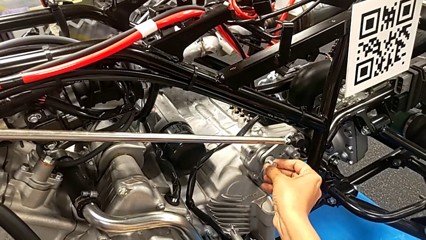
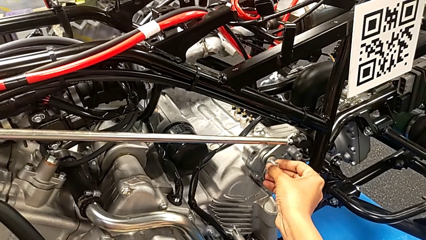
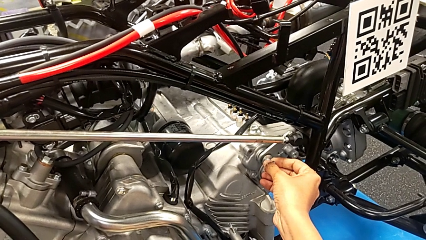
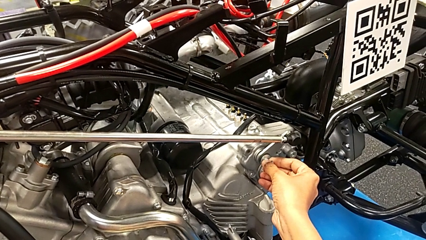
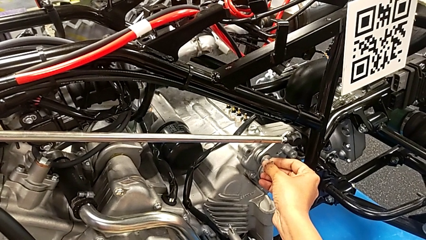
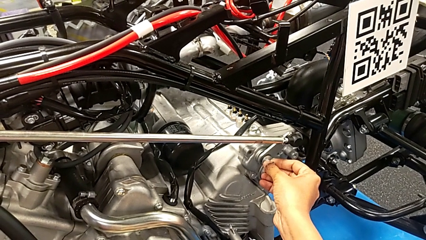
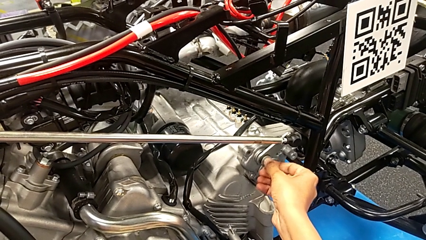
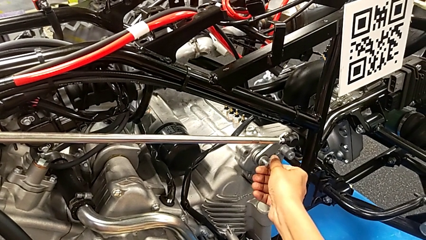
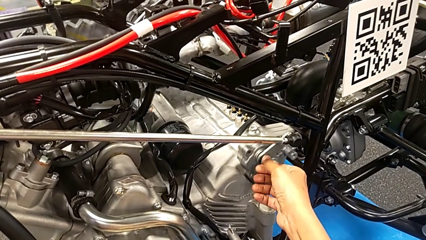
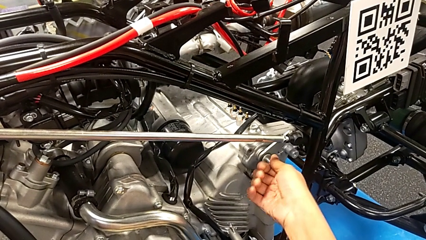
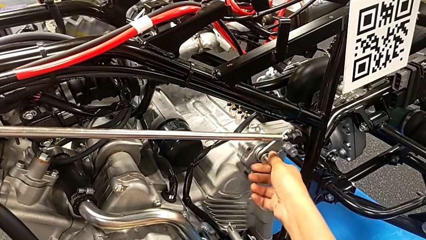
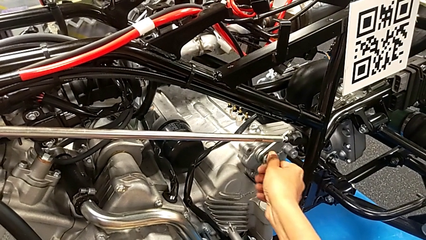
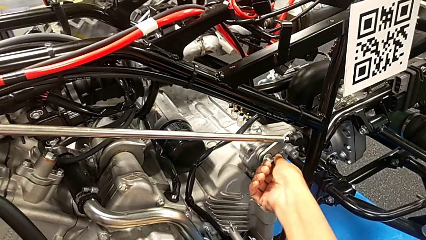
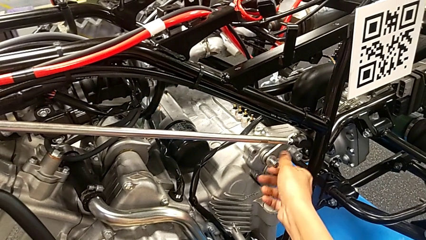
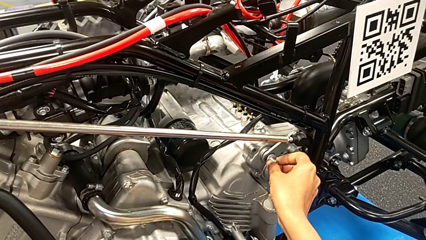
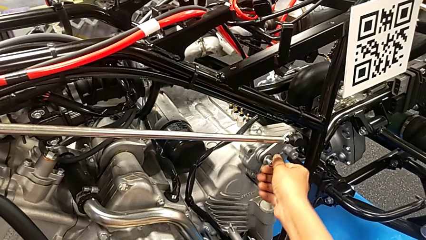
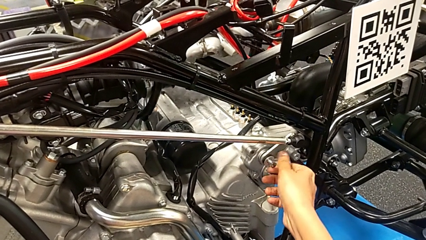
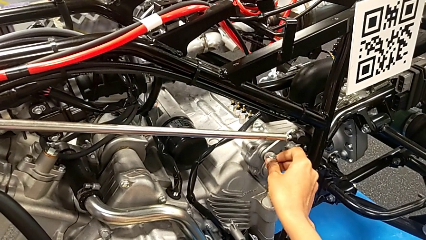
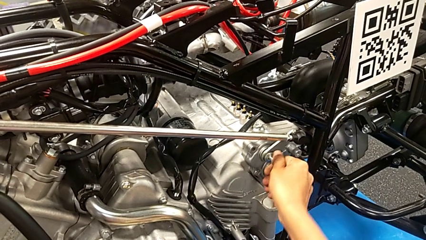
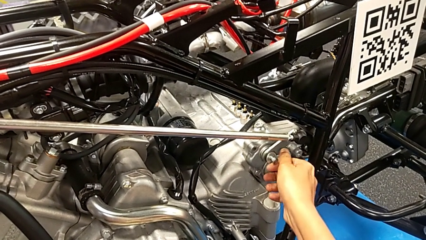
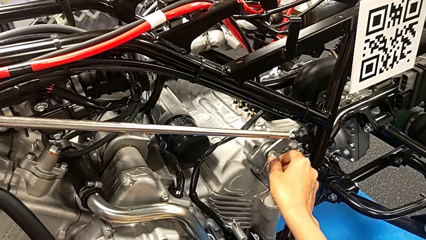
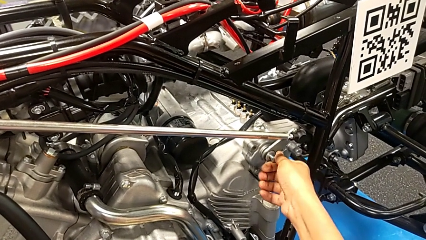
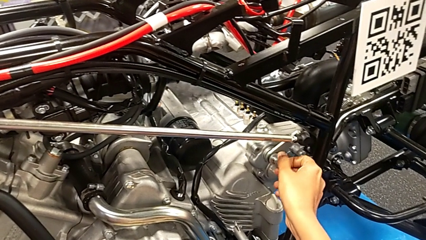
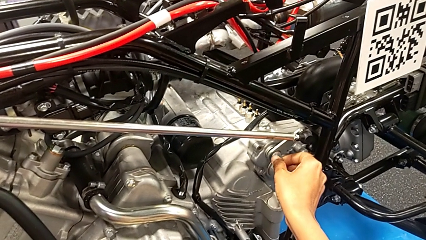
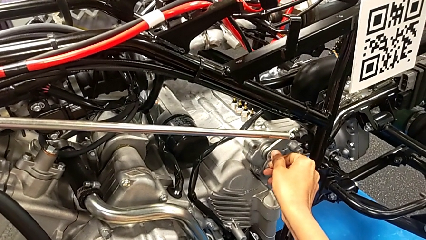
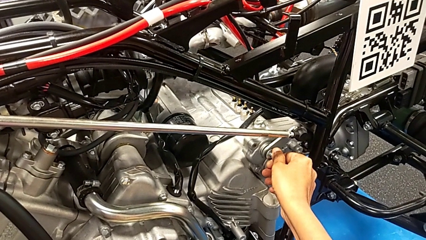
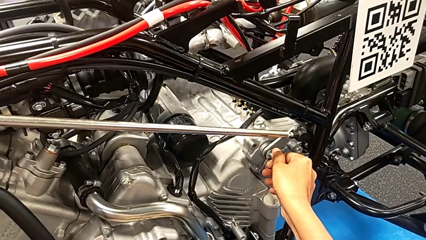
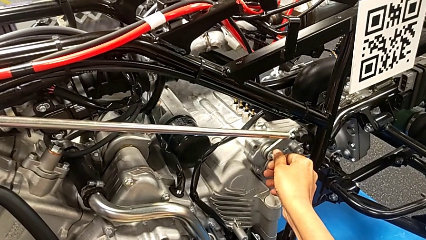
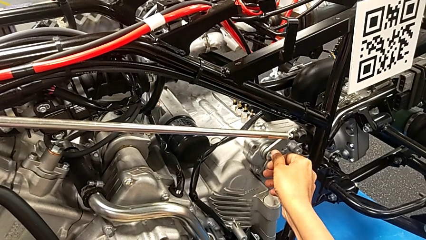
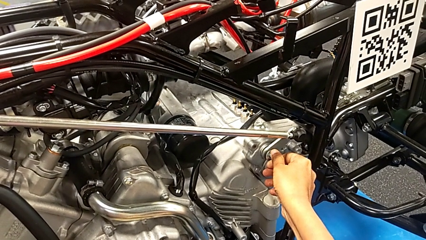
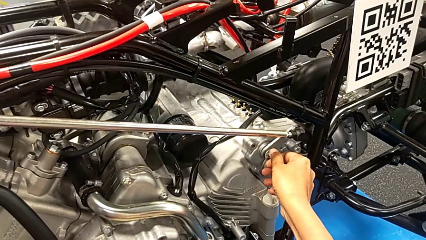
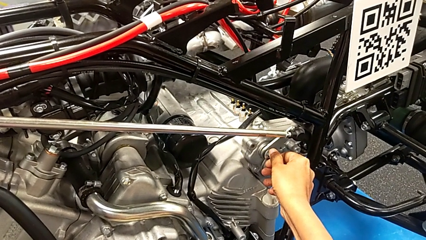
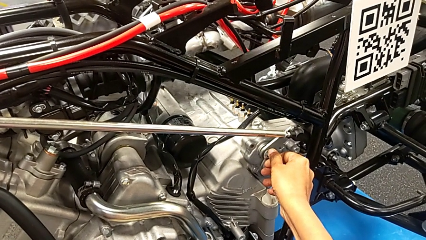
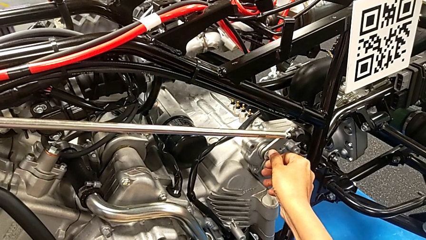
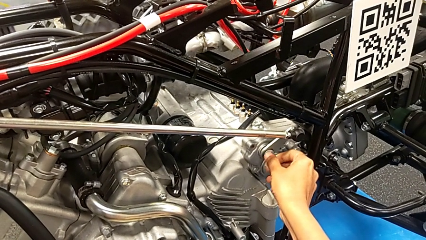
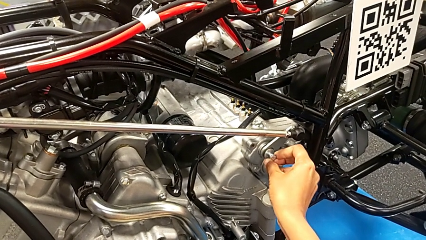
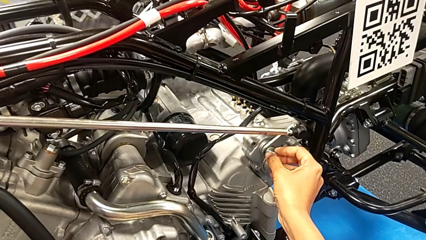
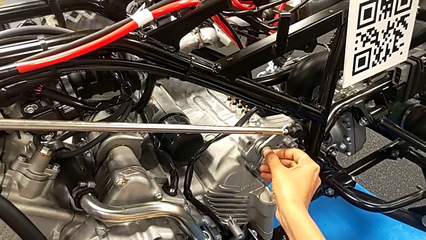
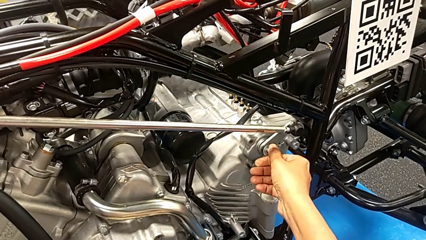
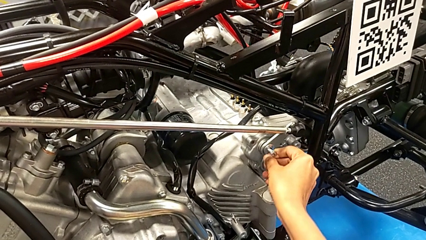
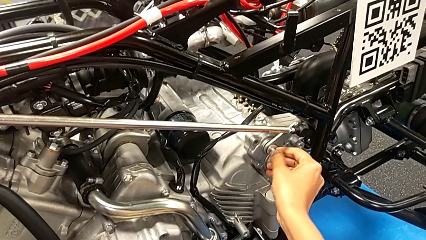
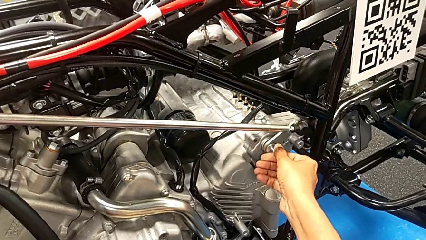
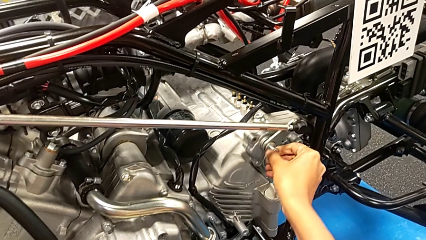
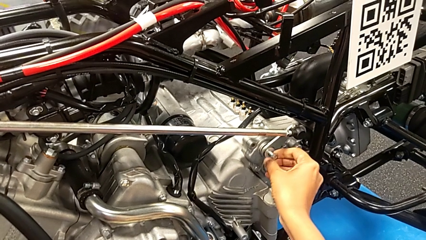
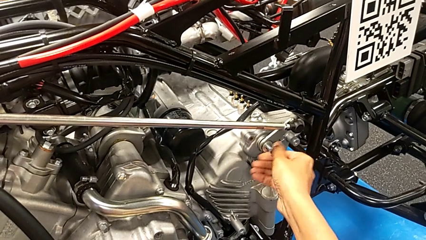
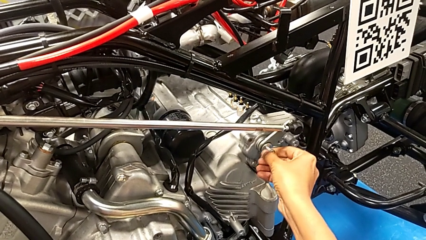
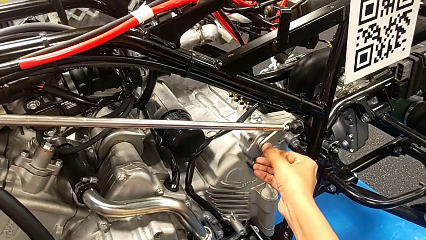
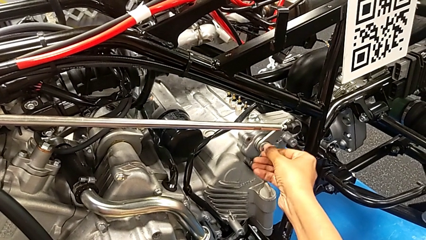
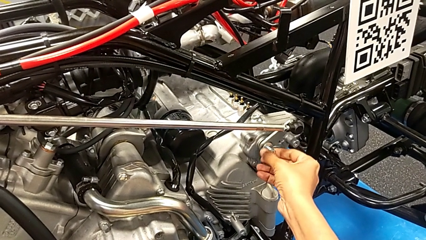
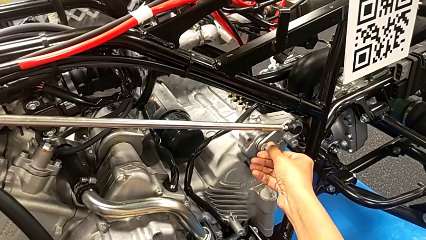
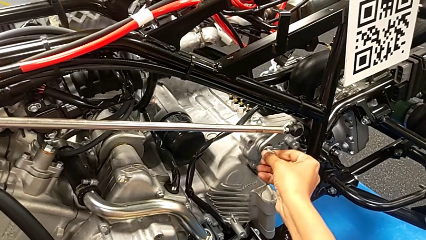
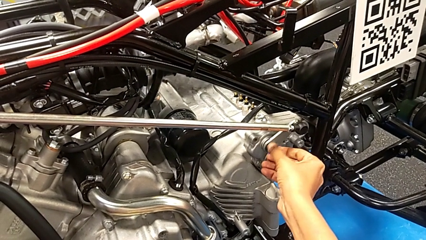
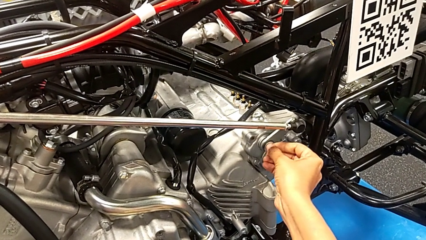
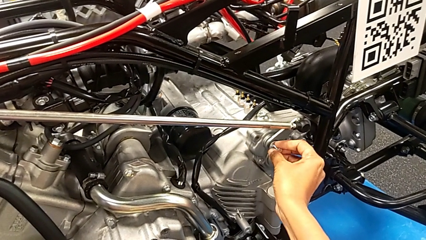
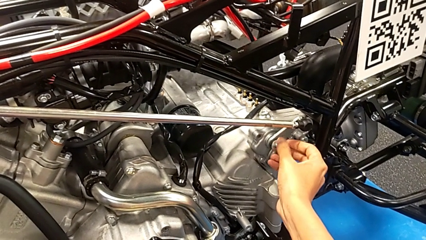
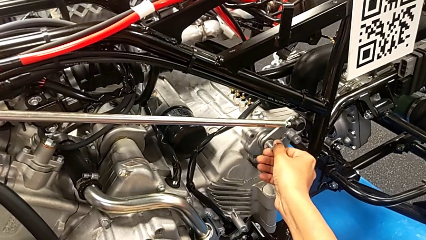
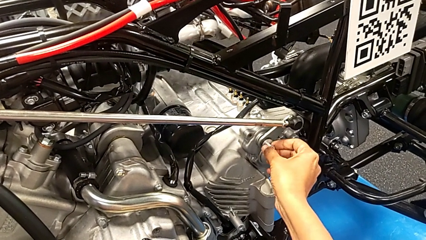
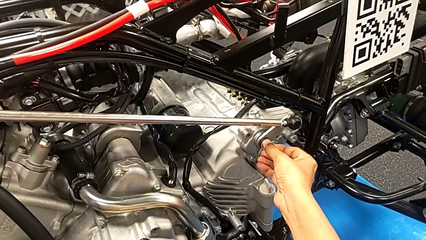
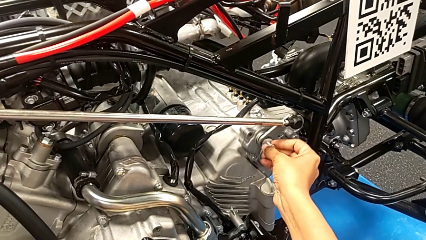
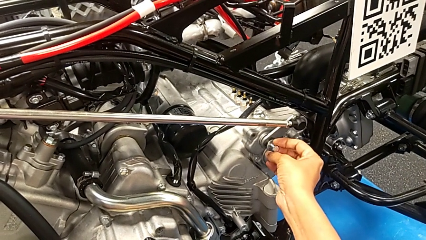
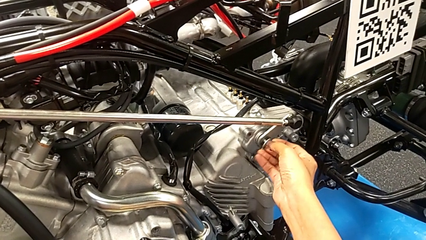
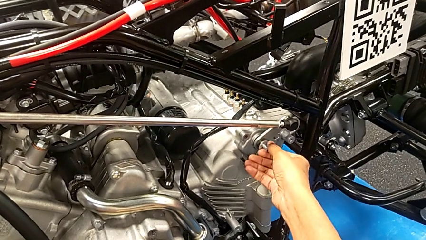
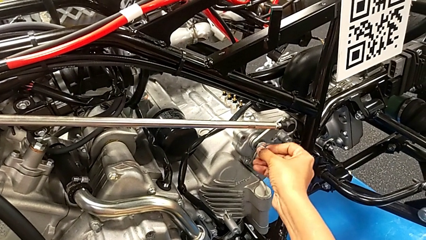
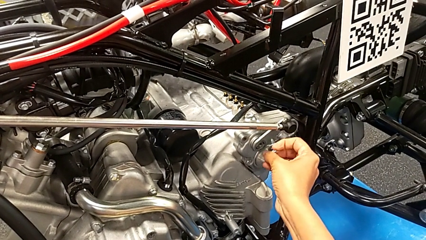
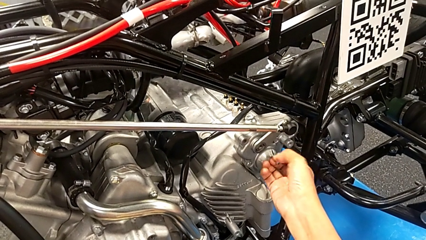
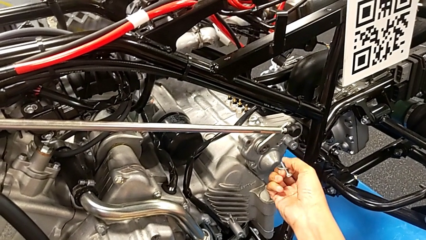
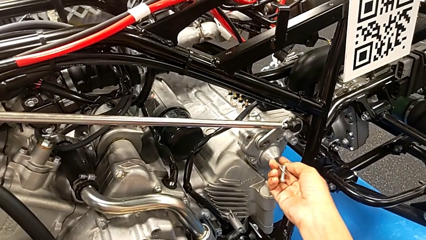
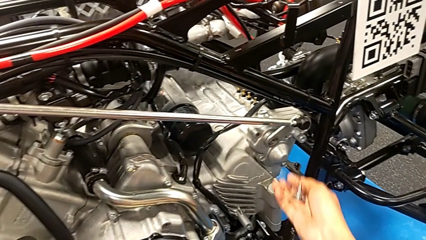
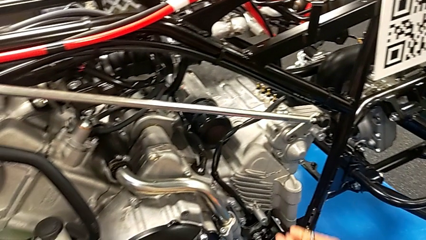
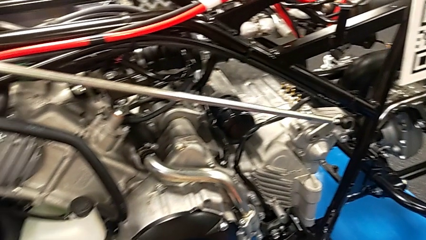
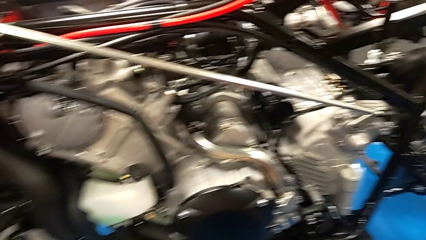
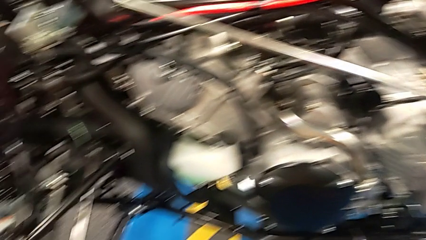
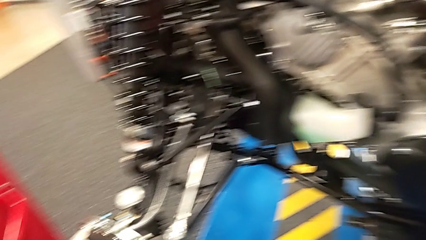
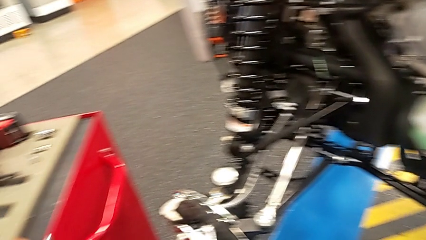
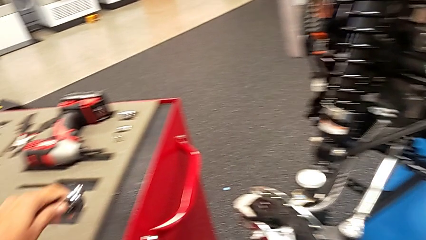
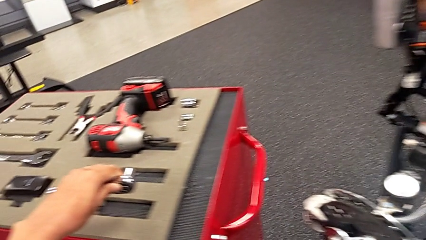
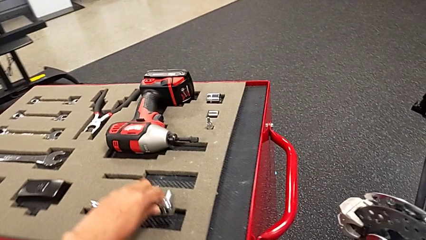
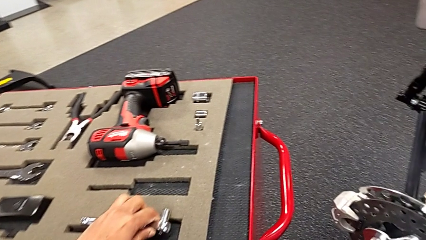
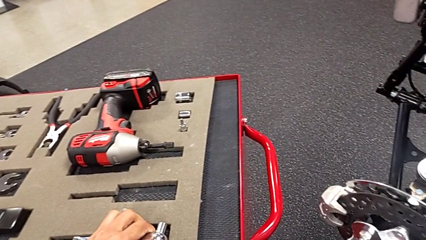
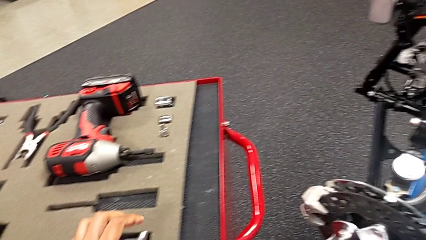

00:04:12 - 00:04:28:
The camera wearer is losing the bolt. They screw the bolt, unscrew it, withdraw it and place the ratchet.
